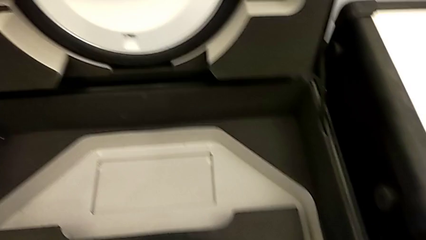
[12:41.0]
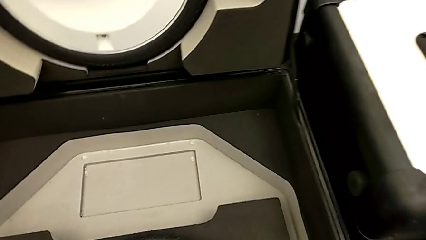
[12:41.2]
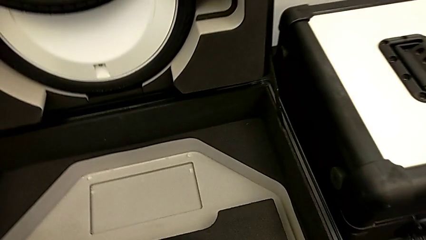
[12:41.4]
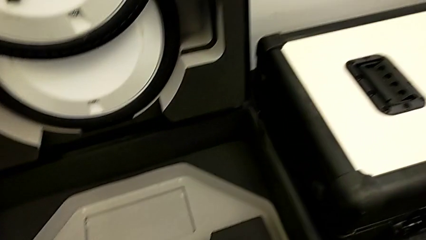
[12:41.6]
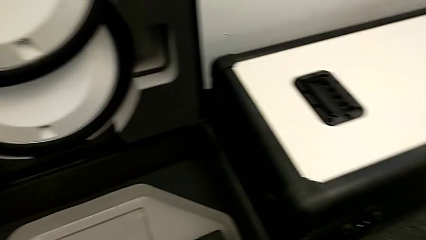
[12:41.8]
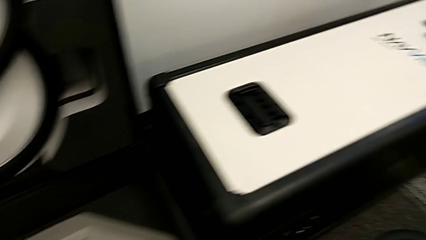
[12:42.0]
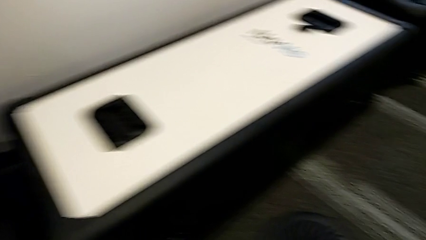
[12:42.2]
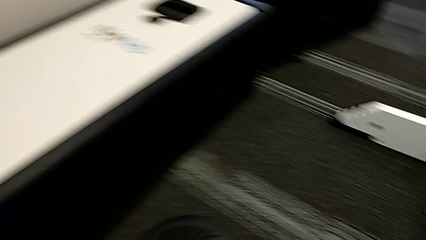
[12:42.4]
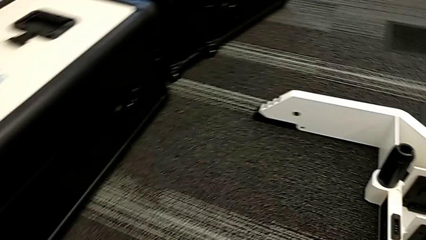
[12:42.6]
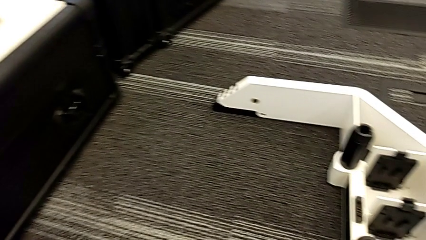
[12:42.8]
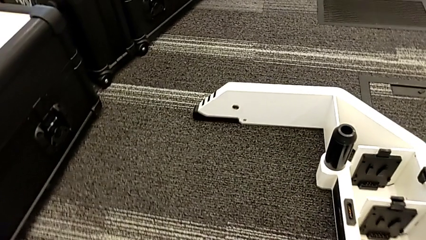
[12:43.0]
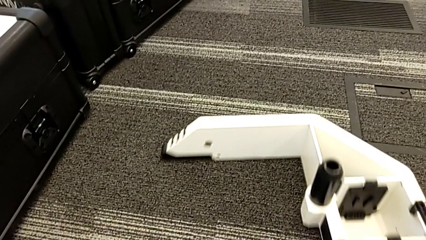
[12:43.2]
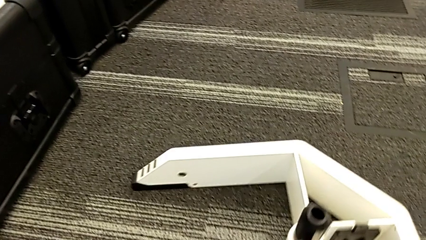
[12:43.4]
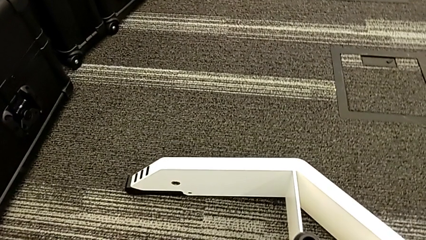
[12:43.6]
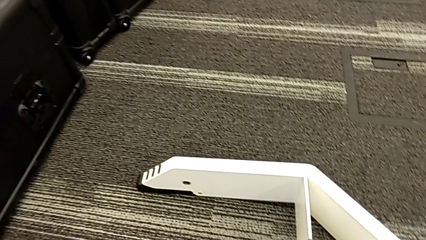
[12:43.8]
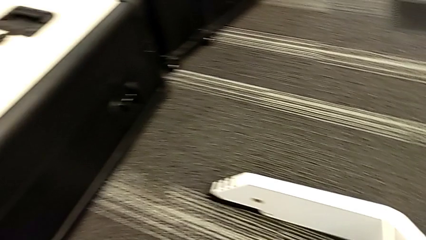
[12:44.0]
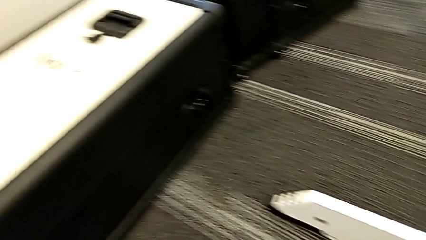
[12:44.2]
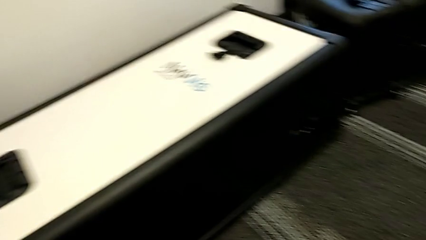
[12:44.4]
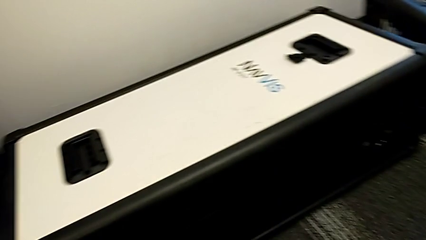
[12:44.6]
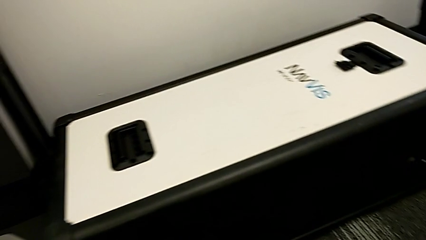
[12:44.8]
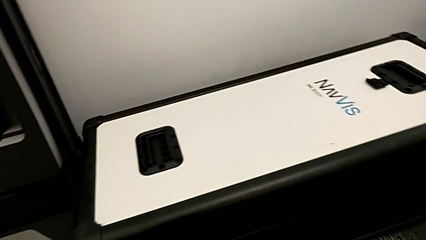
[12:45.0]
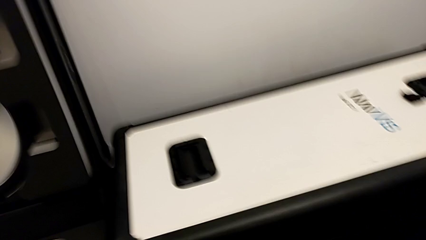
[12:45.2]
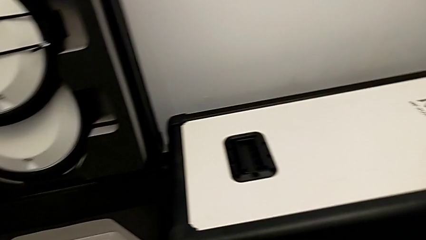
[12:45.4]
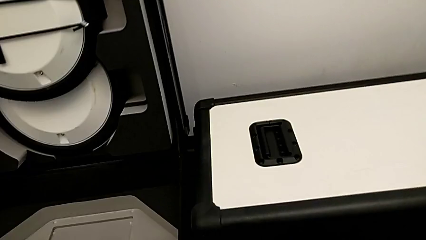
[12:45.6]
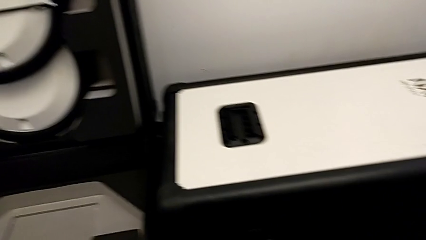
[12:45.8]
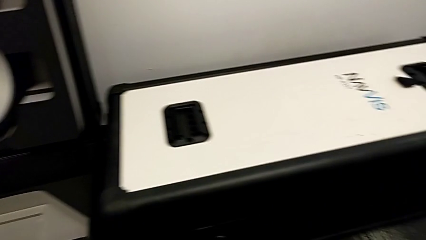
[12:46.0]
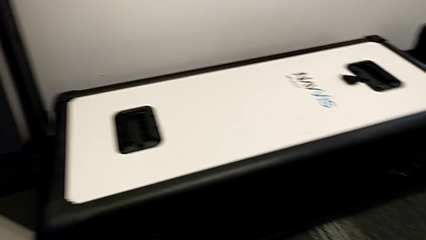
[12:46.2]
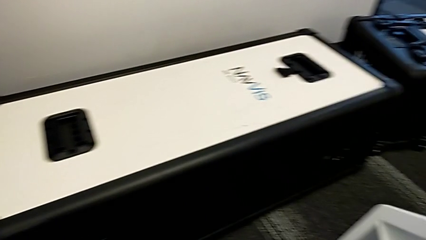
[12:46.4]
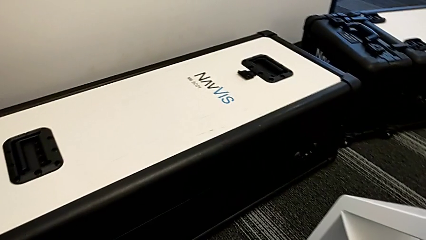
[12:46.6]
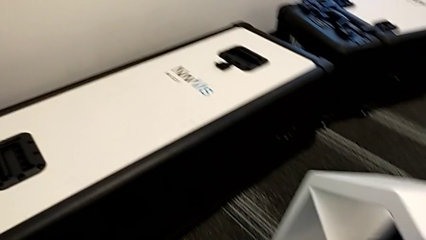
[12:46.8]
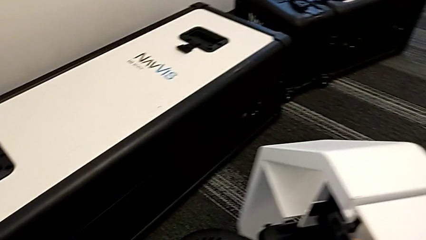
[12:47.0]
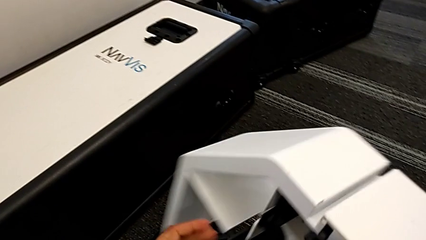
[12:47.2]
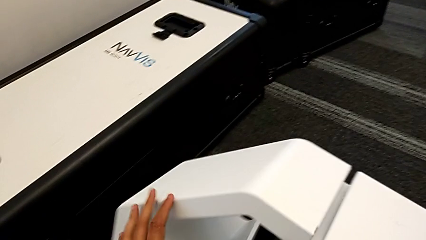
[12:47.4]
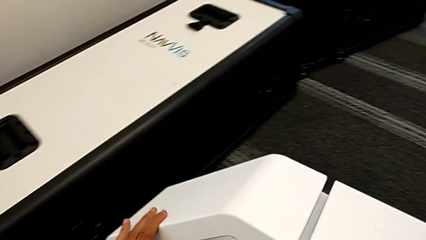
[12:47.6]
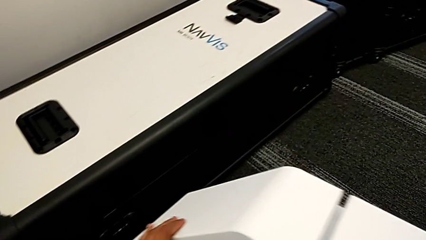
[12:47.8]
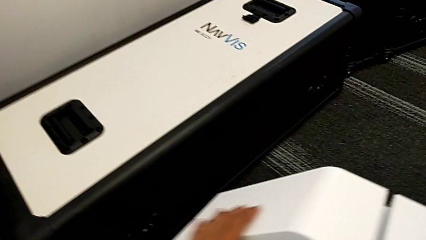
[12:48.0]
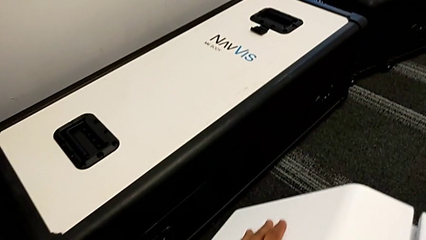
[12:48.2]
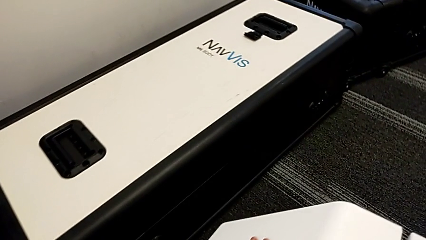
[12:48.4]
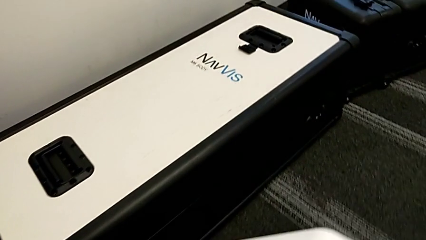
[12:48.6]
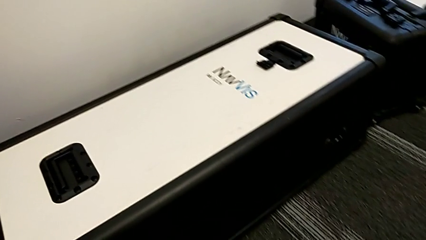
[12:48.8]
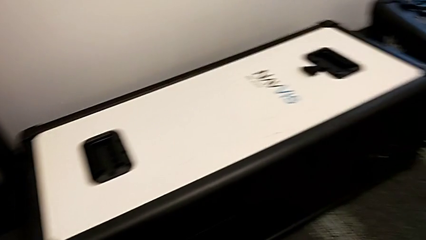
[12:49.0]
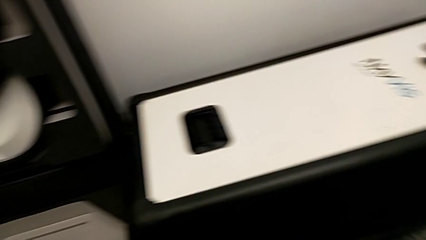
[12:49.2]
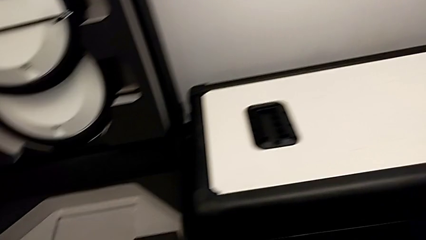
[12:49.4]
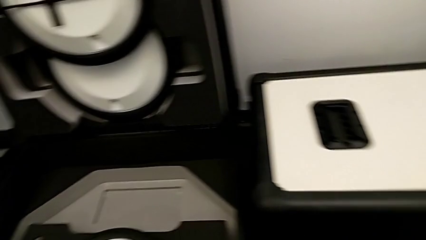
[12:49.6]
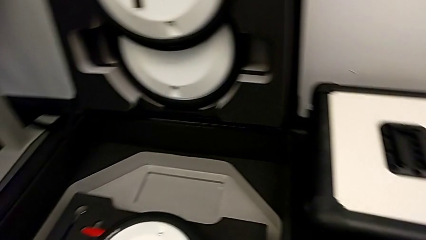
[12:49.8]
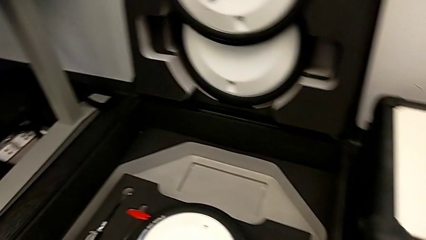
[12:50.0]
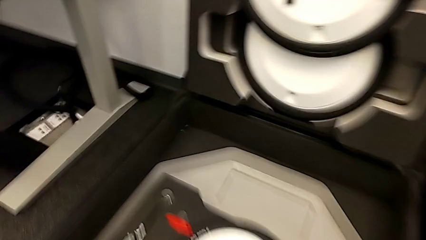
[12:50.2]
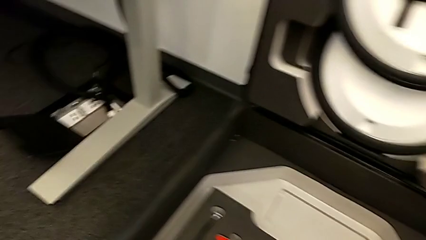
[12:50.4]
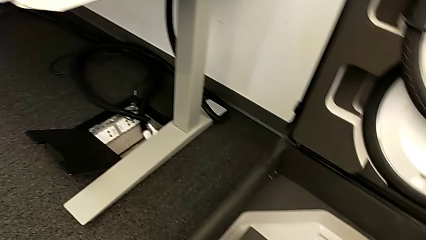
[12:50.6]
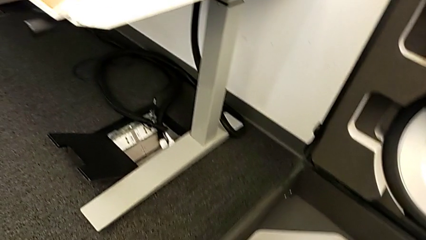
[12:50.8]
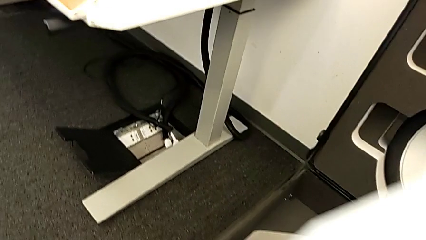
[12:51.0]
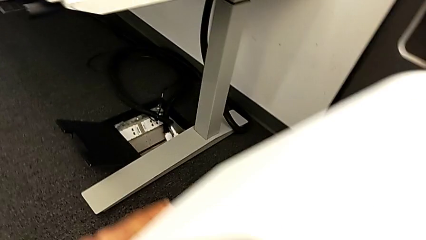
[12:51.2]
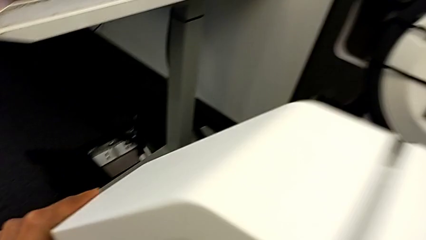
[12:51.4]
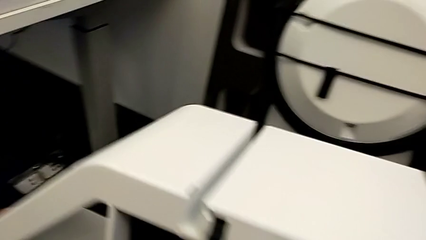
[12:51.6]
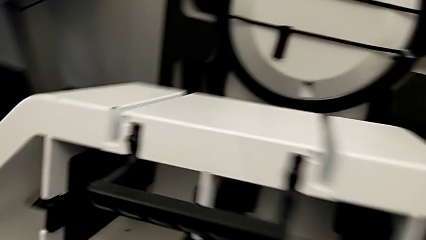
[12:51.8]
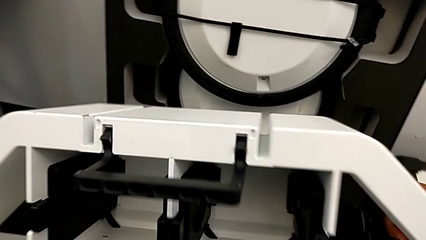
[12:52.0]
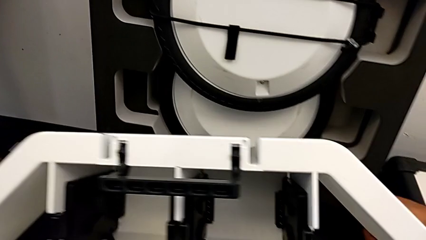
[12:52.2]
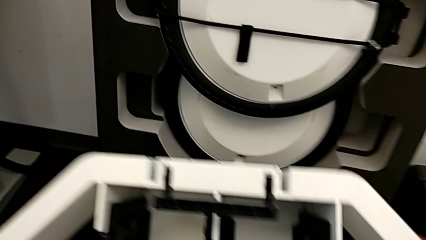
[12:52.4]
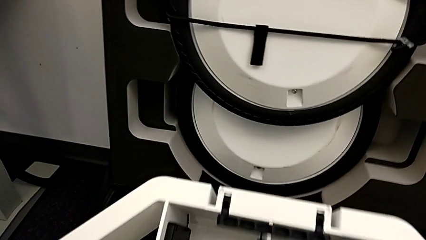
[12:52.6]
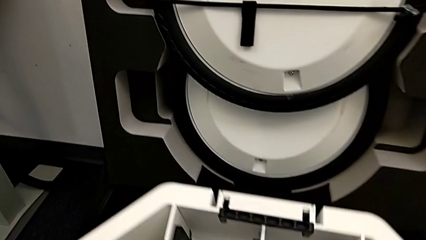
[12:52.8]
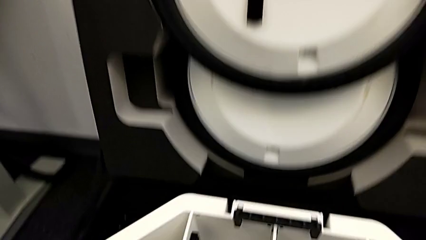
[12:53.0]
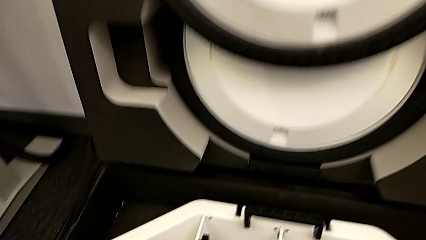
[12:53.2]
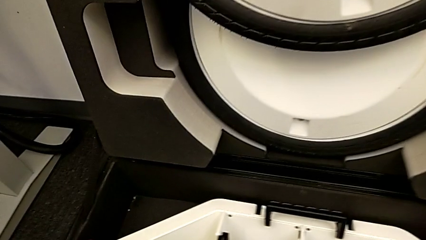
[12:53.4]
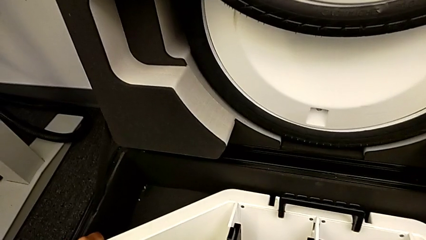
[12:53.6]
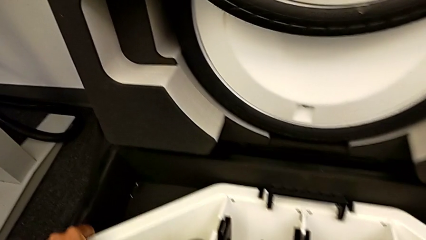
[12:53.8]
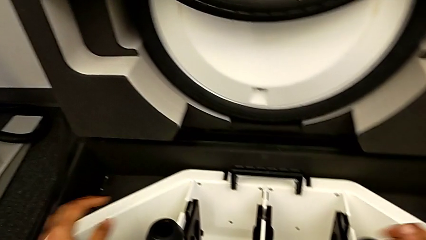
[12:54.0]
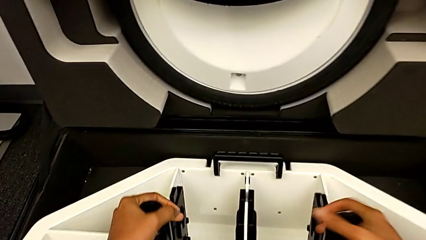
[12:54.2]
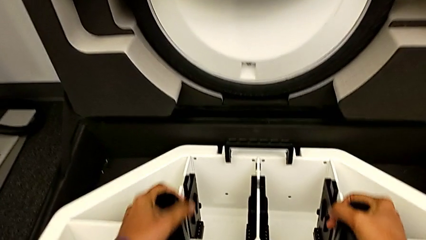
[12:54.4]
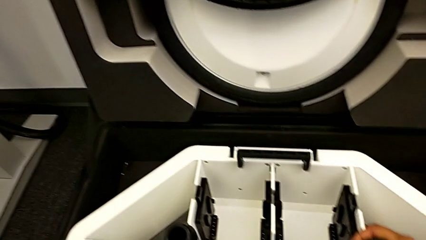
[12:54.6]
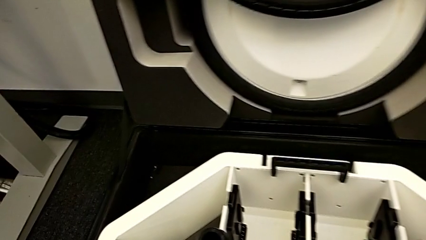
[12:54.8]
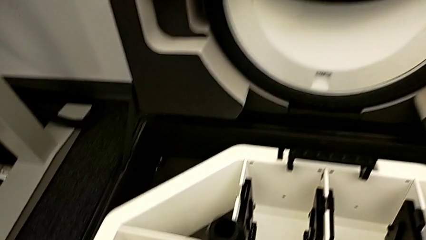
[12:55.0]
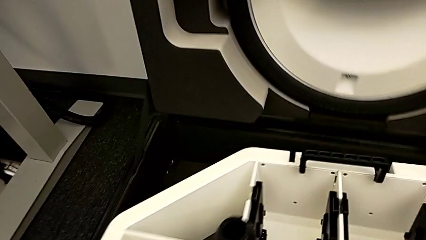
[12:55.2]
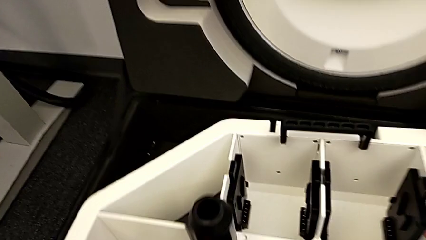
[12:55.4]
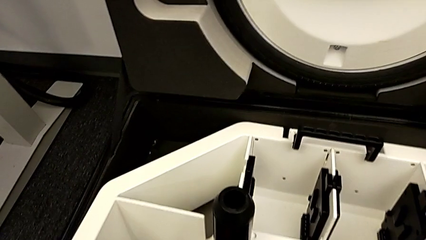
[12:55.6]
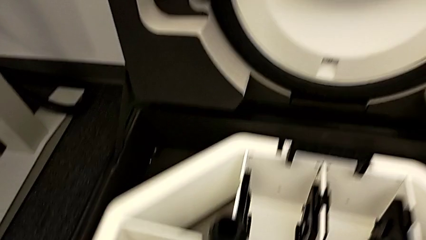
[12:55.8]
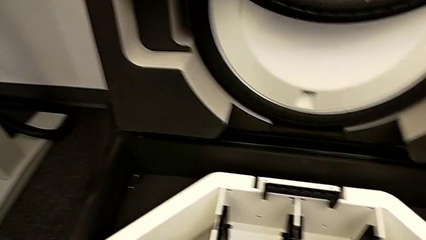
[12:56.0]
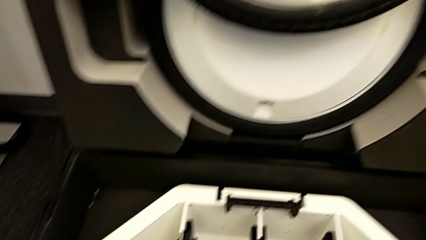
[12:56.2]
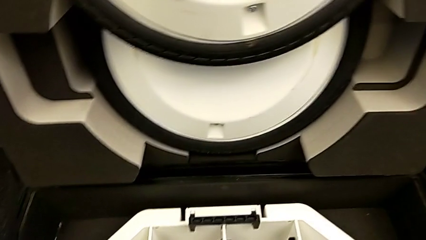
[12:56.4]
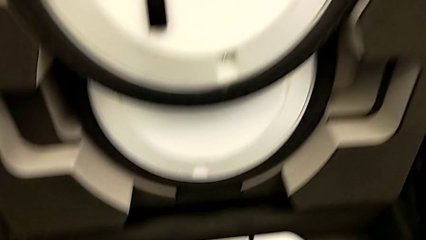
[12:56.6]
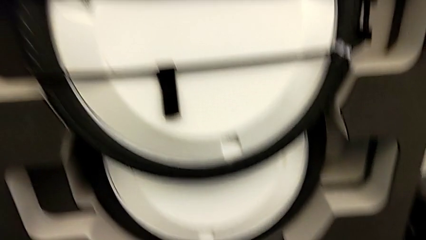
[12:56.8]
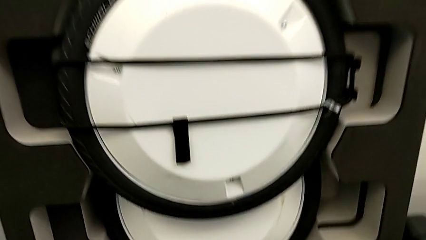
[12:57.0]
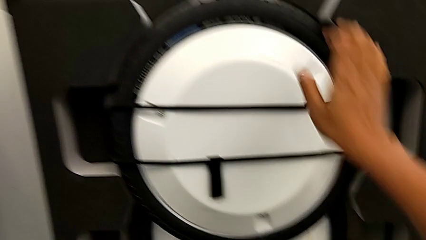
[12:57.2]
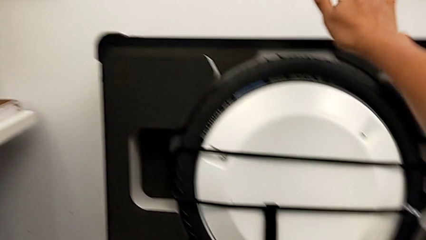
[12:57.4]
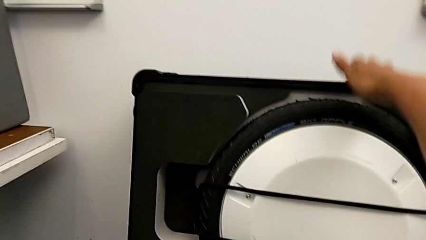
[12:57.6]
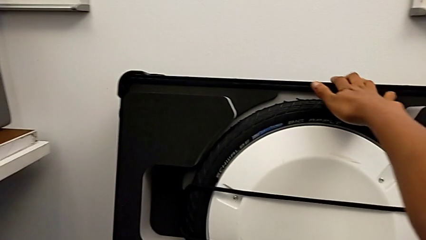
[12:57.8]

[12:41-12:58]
The camera wearer is disassembling the wheels. They insert the third wheel and insert the wheel.
